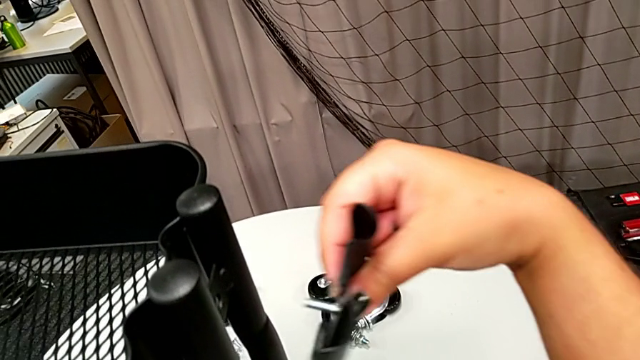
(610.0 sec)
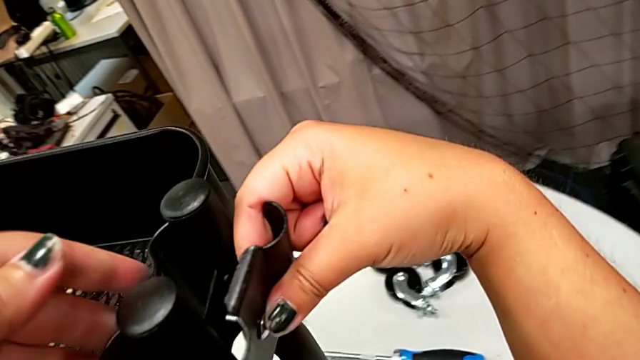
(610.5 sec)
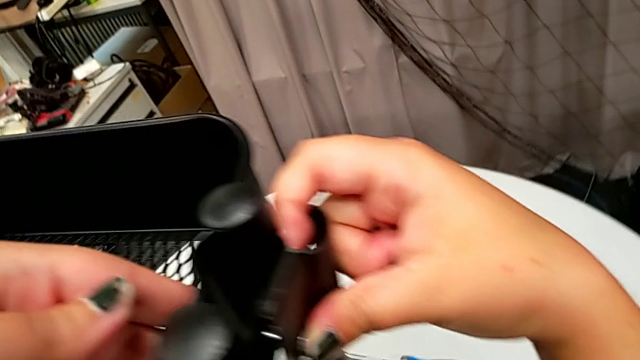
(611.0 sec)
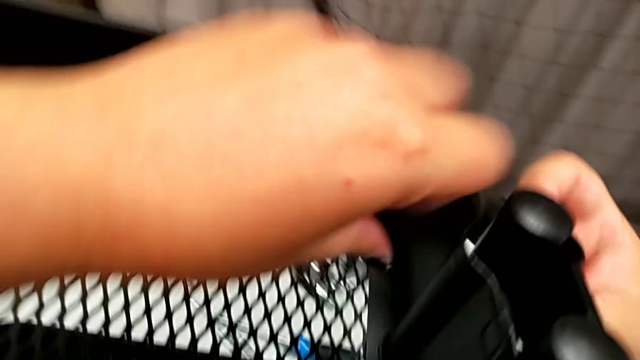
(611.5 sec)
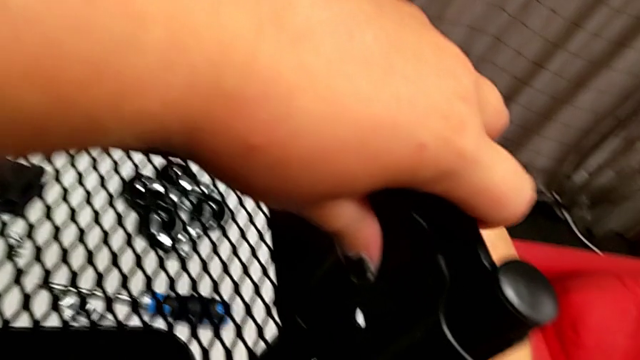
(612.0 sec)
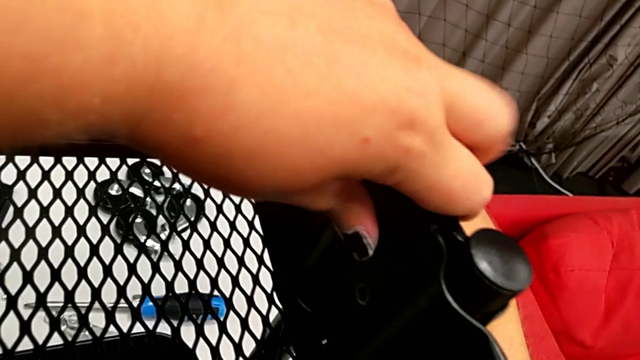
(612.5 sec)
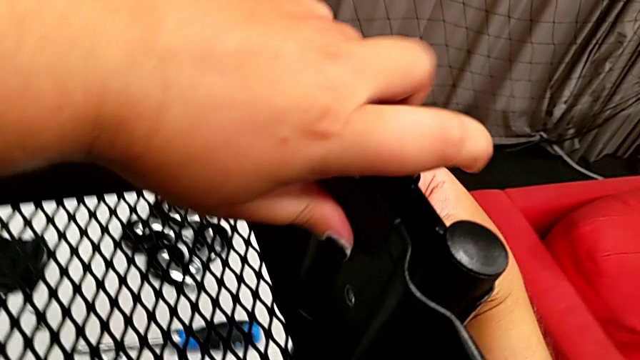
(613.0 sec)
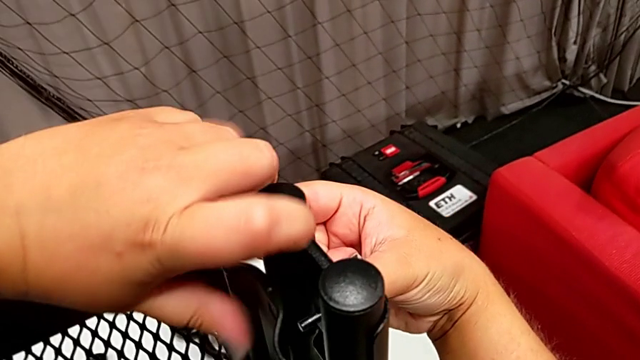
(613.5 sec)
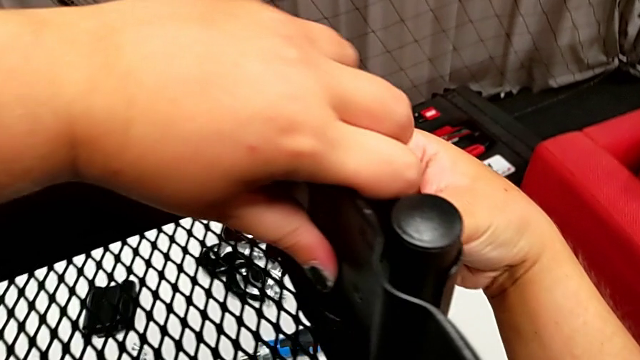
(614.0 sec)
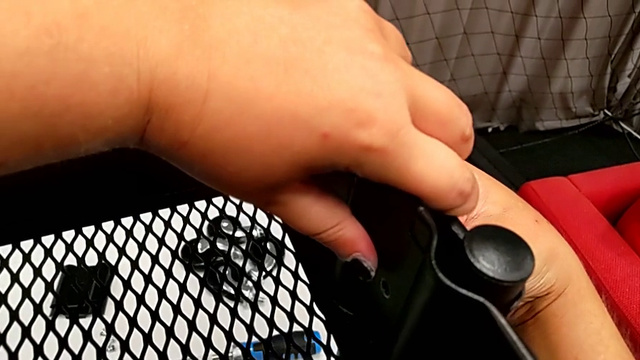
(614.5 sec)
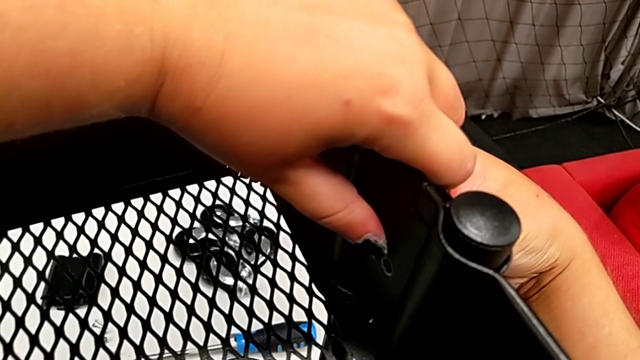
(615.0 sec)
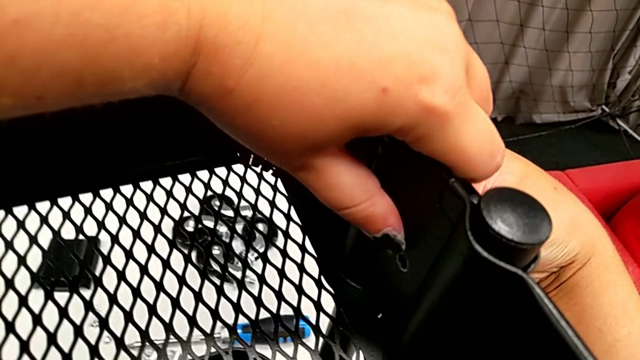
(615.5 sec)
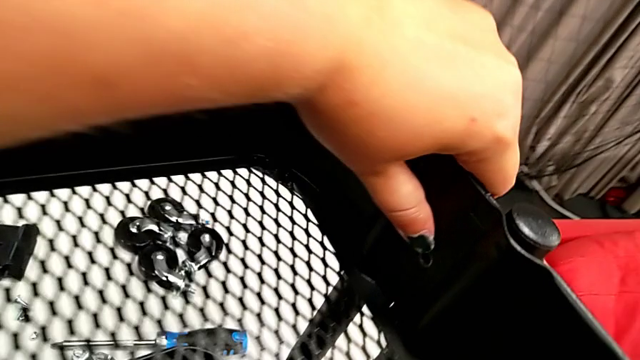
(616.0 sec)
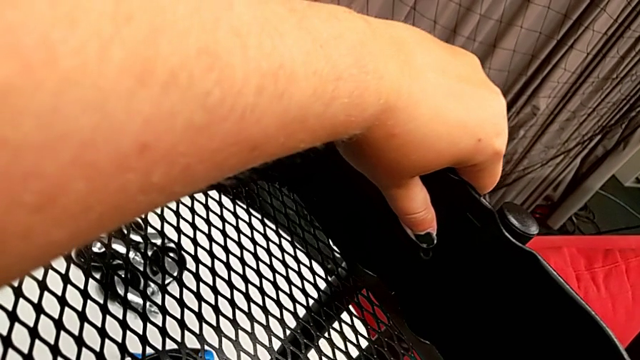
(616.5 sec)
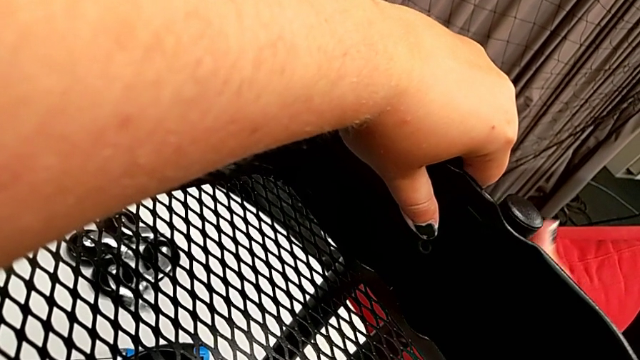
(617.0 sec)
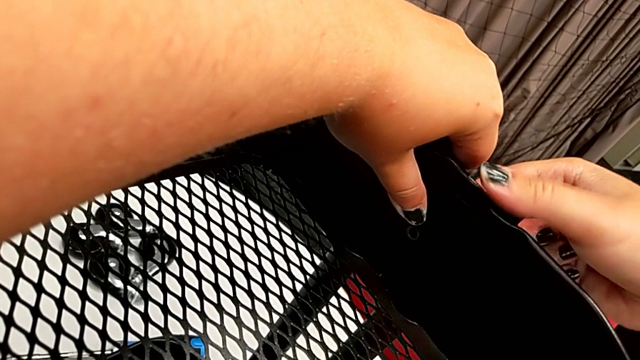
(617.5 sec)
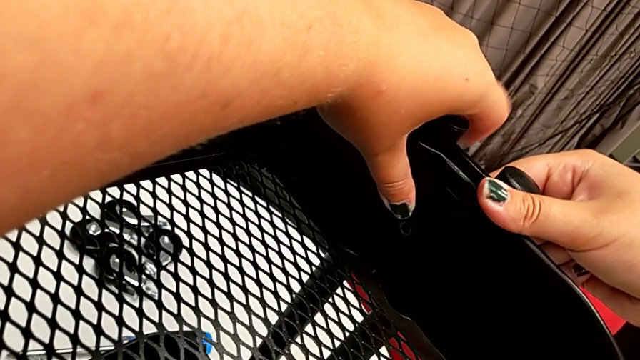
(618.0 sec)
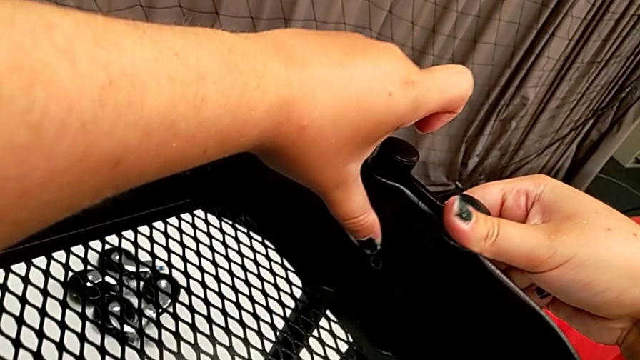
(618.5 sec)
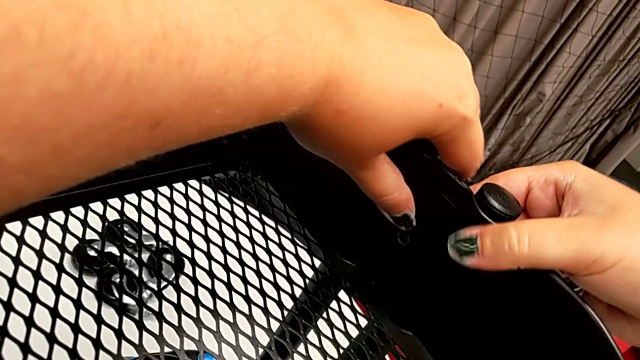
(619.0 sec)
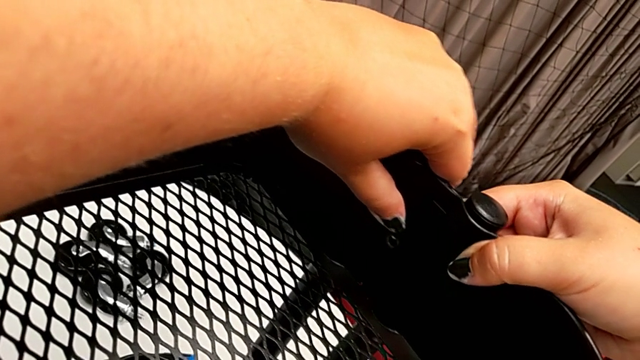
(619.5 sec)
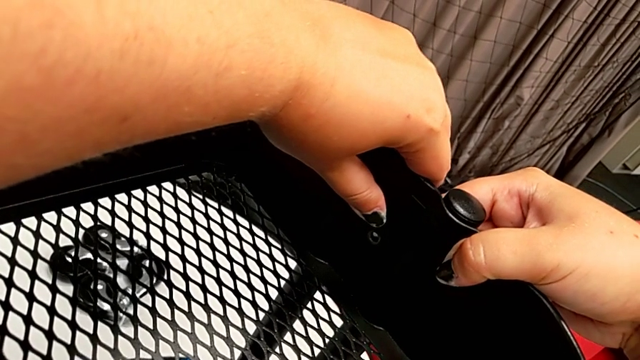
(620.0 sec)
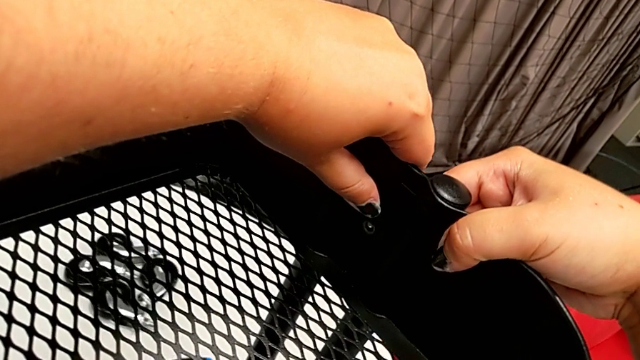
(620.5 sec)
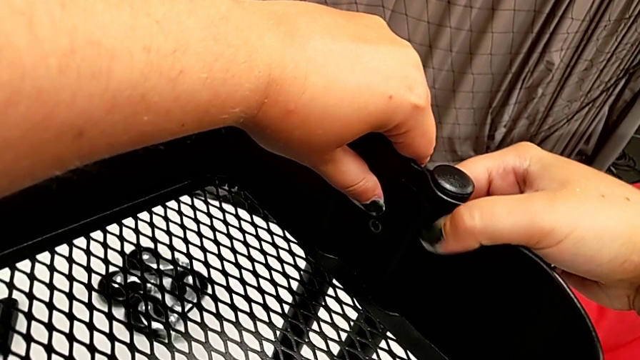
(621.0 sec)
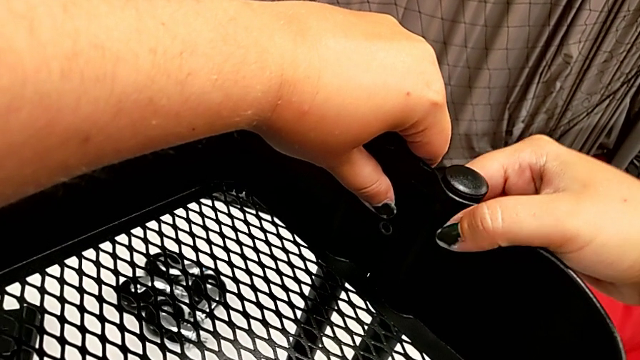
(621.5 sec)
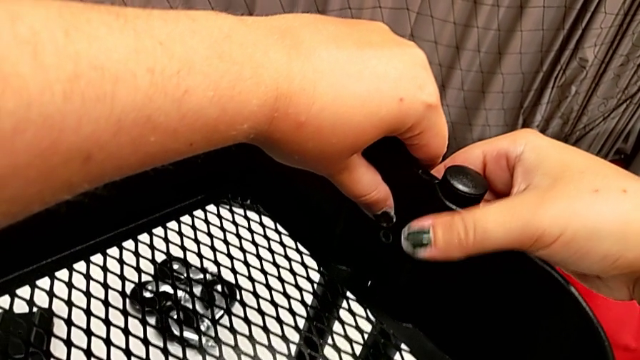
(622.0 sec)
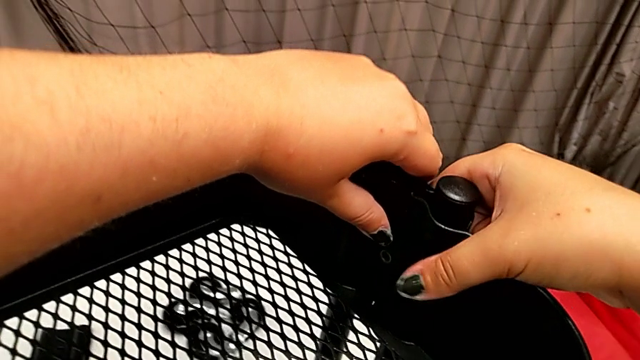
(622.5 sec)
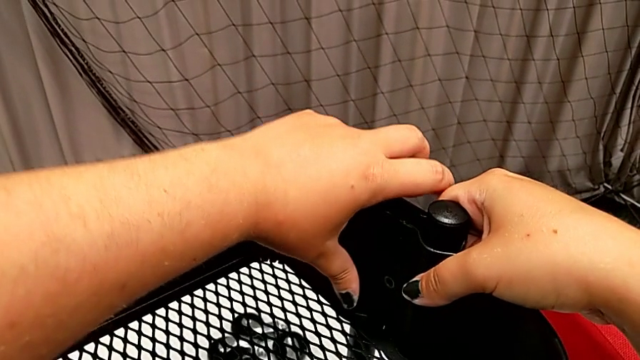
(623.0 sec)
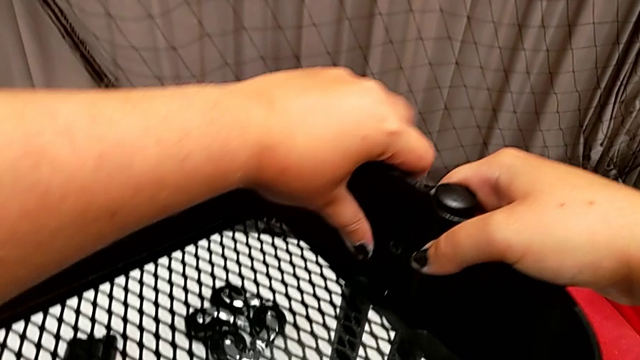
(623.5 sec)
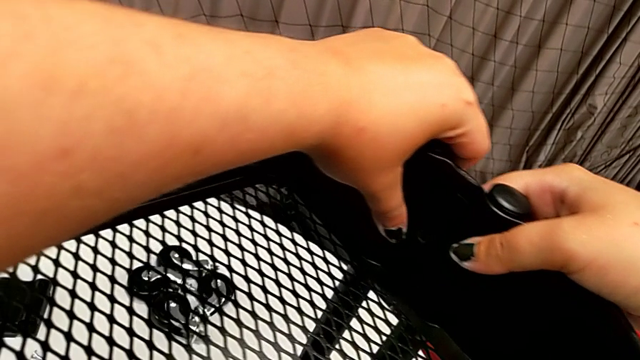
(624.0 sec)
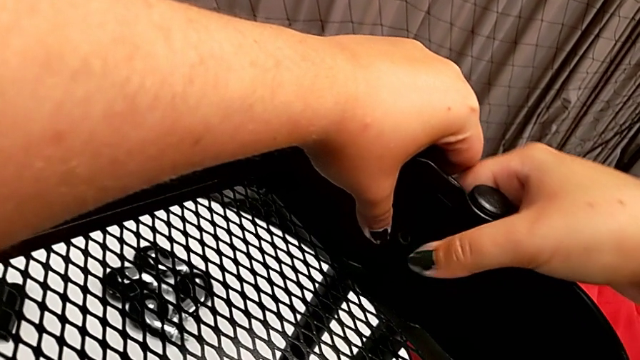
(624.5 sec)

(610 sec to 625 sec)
The camera wearer is attaching the top tray to the side bars. They place the bracket and begin to align the bolt.

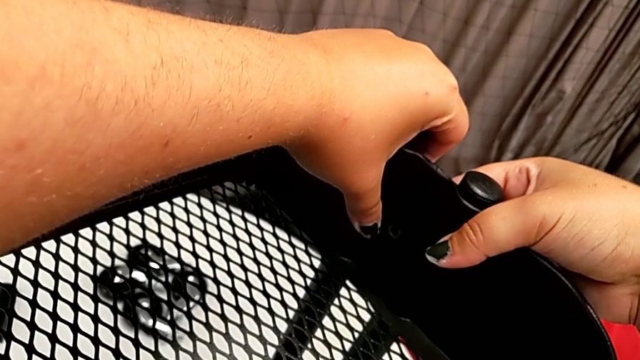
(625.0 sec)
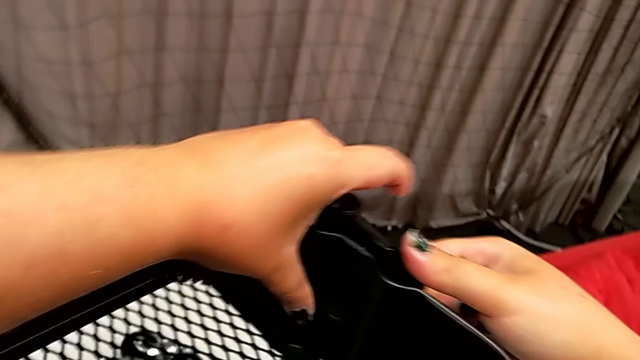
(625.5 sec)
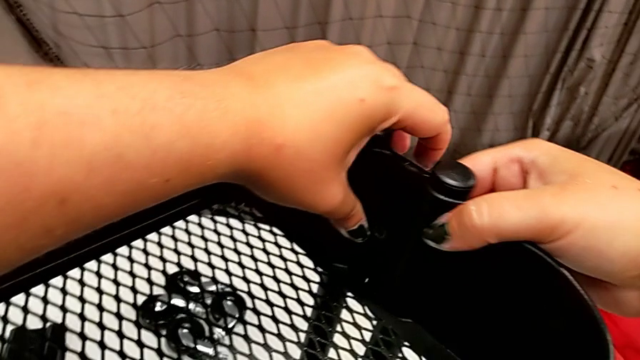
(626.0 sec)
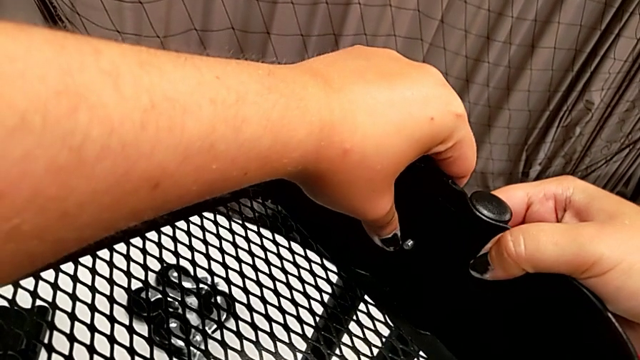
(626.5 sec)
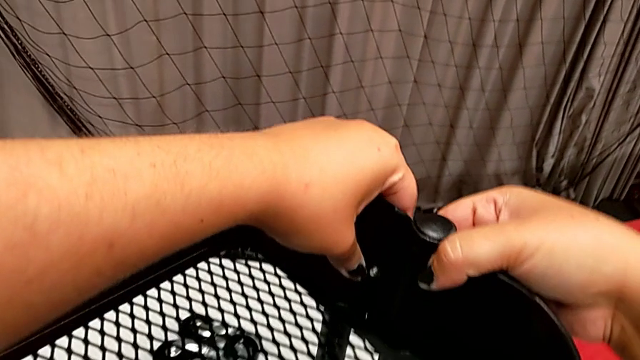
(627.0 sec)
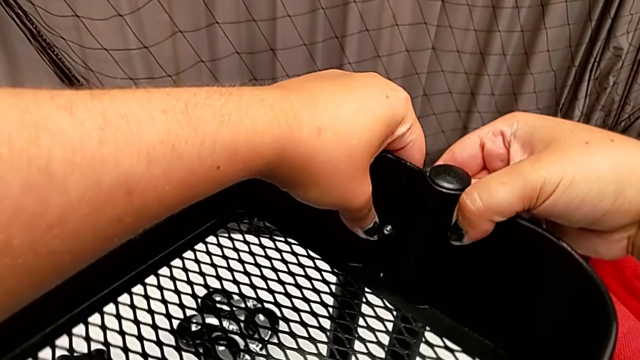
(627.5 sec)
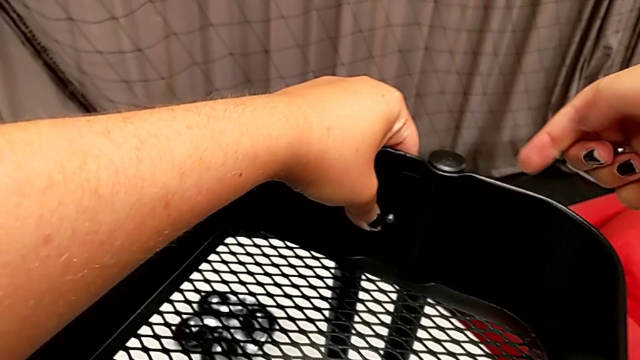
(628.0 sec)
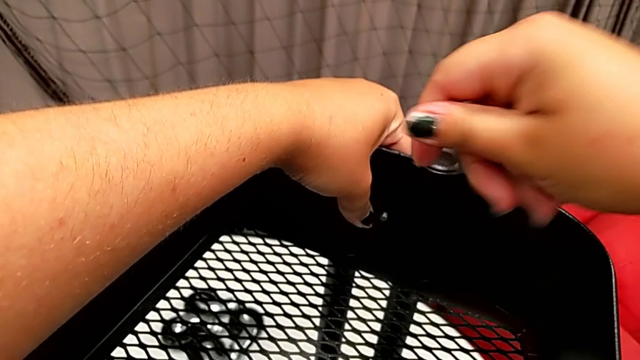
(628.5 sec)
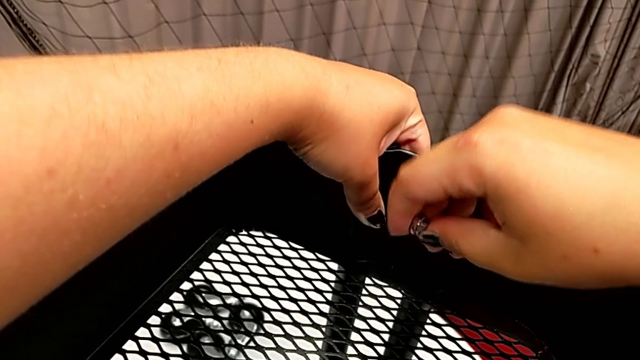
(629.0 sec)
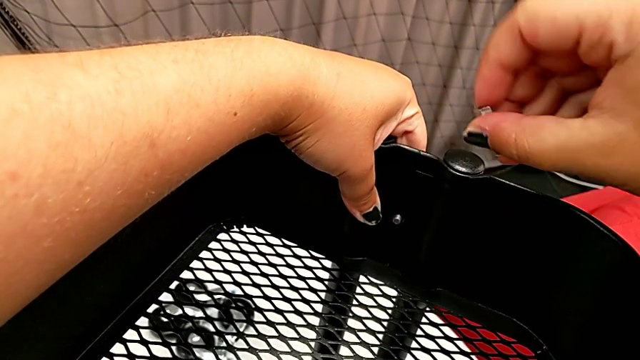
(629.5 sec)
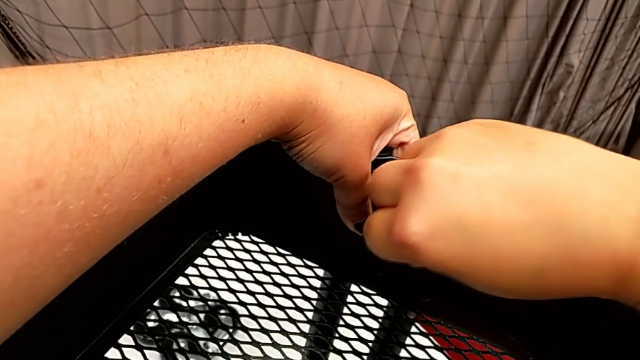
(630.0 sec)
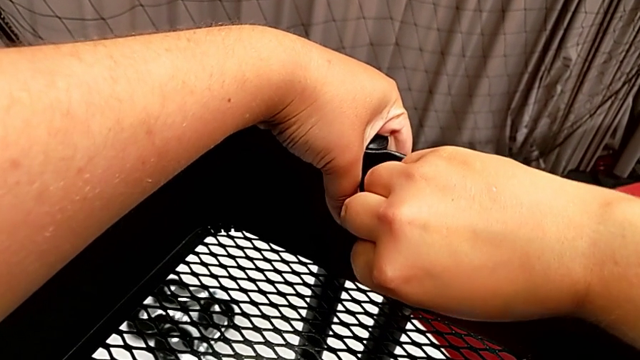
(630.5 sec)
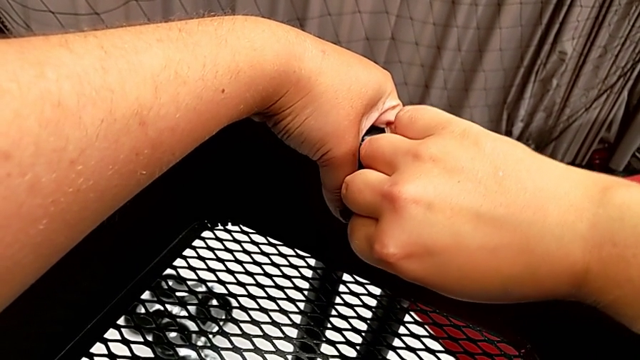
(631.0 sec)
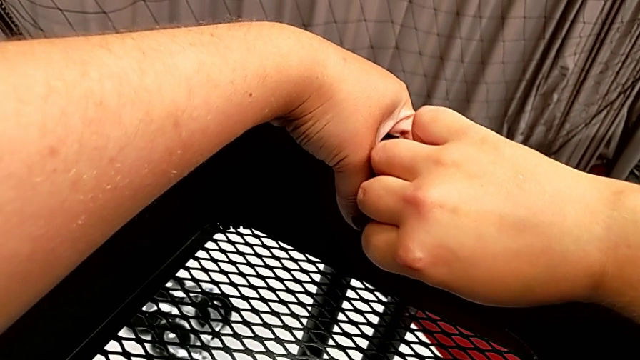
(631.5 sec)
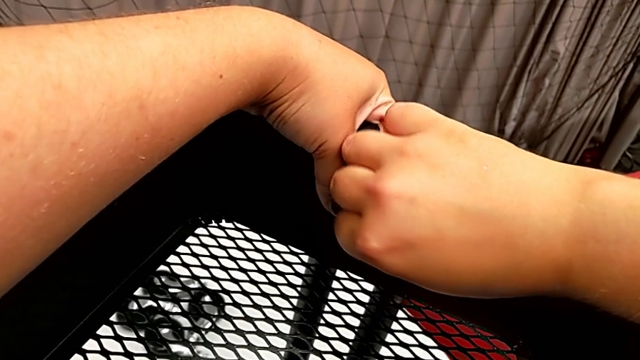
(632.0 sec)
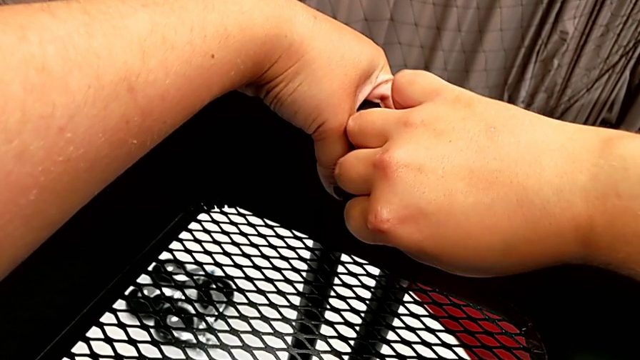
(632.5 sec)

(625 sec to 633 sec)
The camera wearer is attaching the top tray to the side bars. They align the bolt, insert it, insert the hexagon cap nut and begin to screw it.
